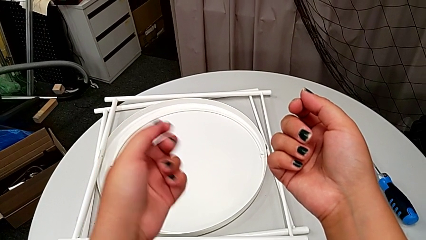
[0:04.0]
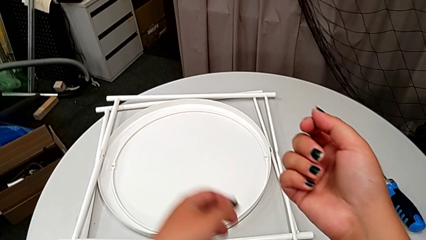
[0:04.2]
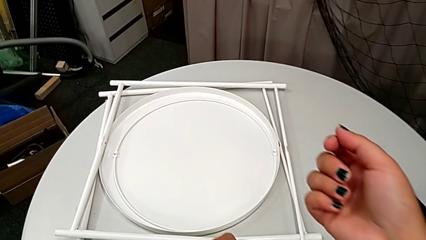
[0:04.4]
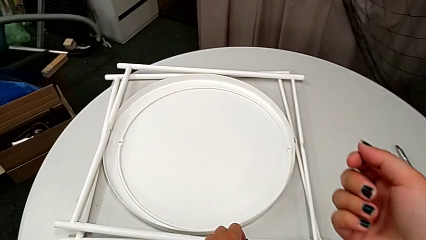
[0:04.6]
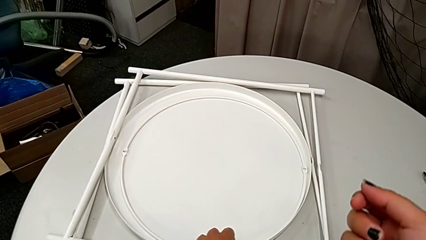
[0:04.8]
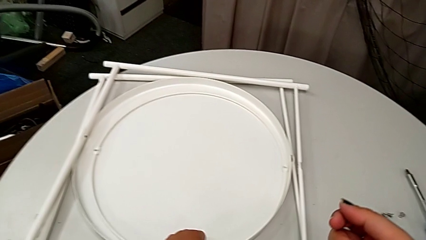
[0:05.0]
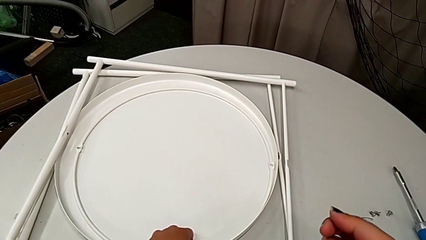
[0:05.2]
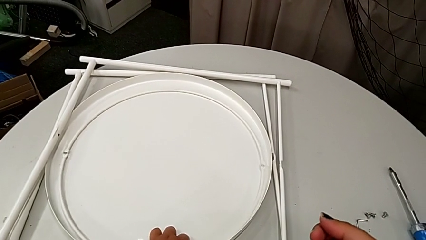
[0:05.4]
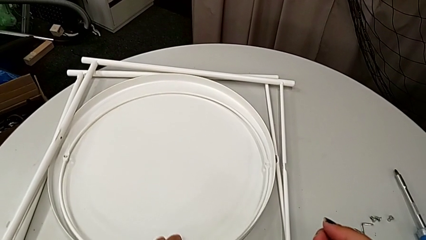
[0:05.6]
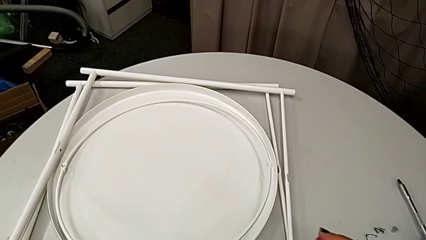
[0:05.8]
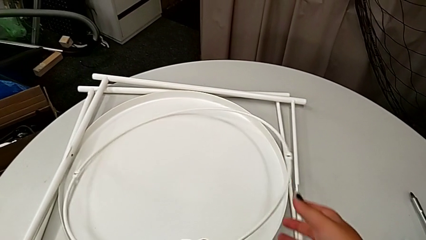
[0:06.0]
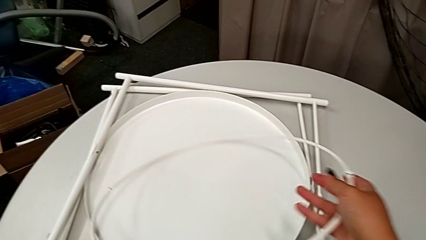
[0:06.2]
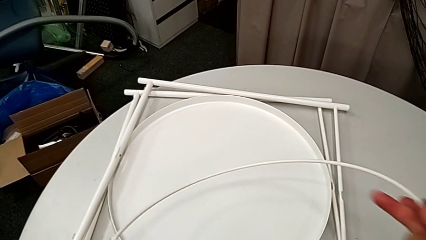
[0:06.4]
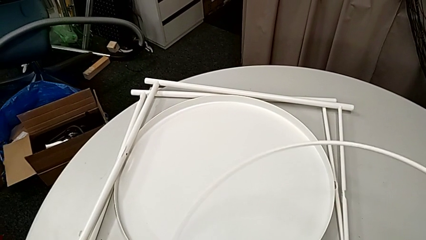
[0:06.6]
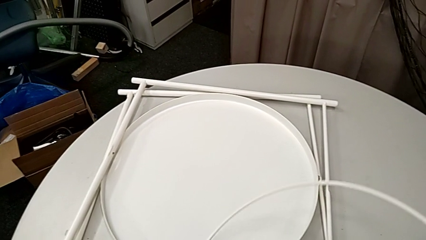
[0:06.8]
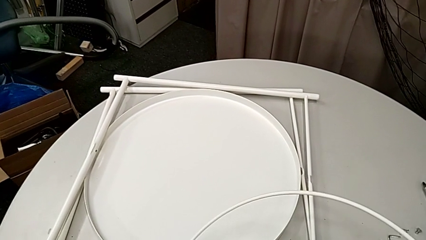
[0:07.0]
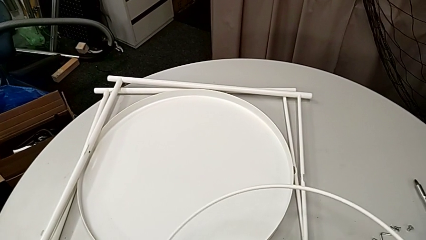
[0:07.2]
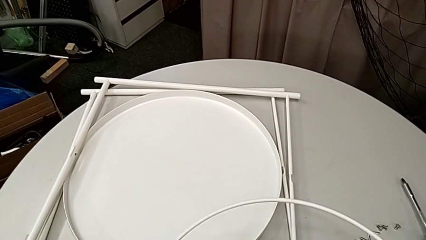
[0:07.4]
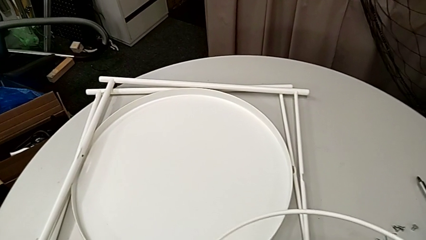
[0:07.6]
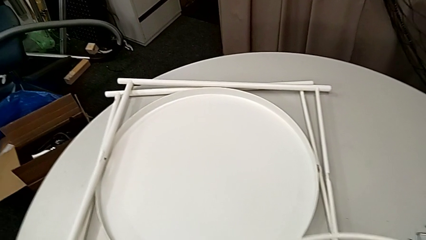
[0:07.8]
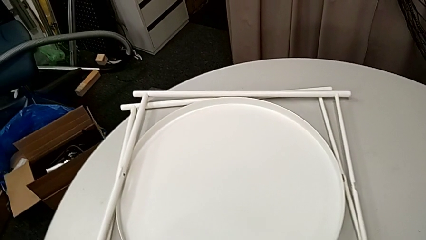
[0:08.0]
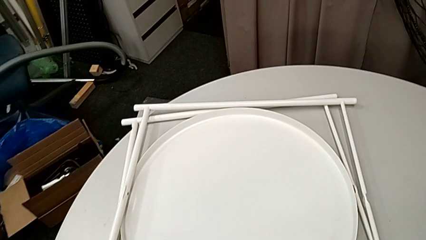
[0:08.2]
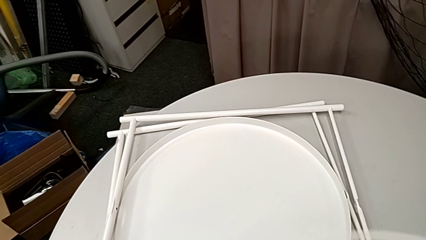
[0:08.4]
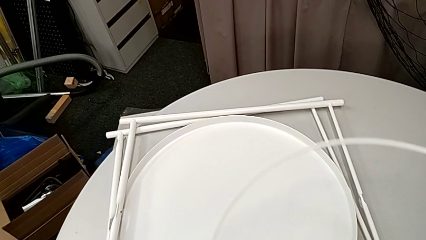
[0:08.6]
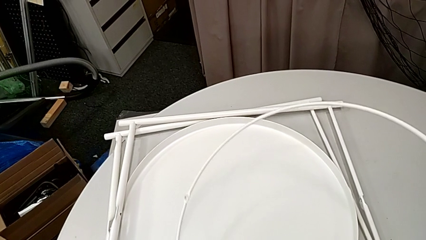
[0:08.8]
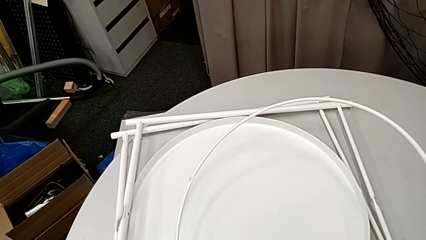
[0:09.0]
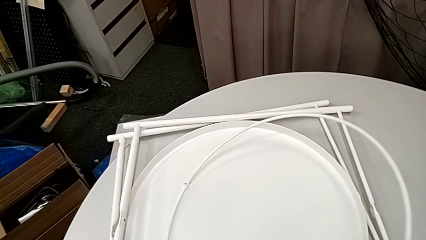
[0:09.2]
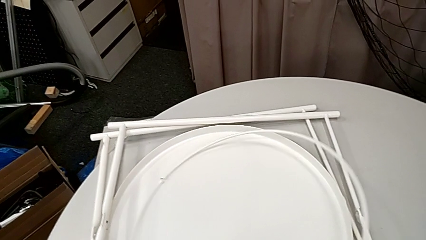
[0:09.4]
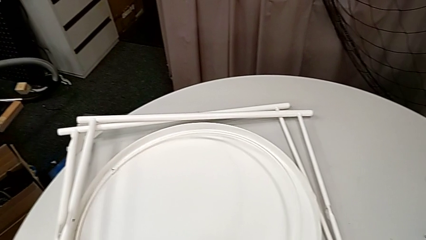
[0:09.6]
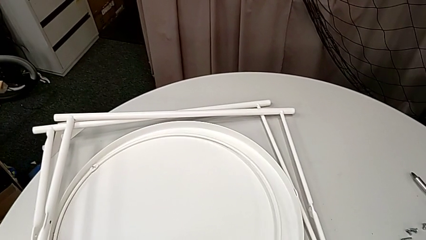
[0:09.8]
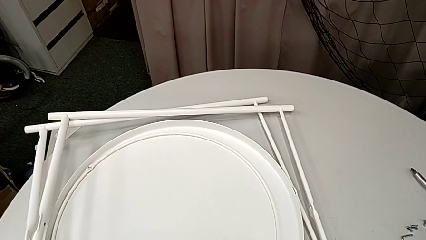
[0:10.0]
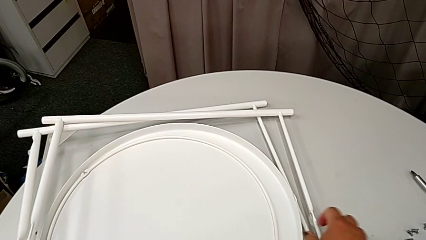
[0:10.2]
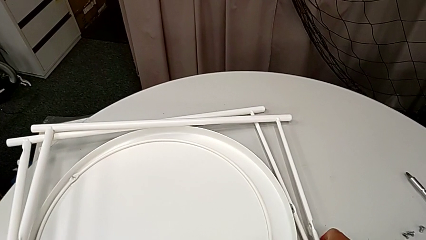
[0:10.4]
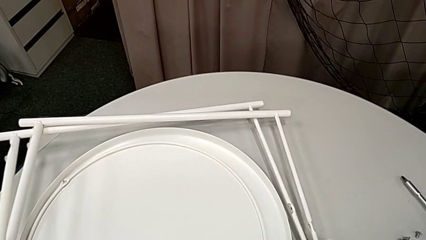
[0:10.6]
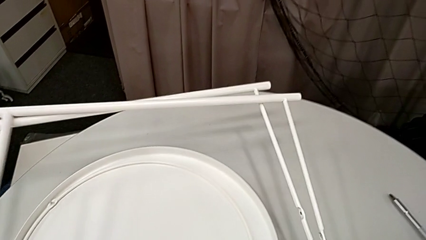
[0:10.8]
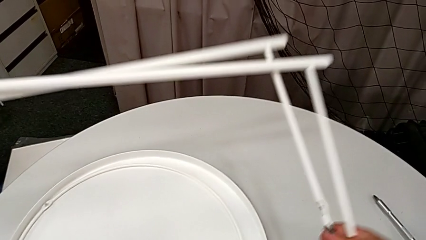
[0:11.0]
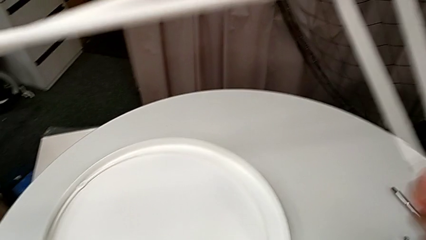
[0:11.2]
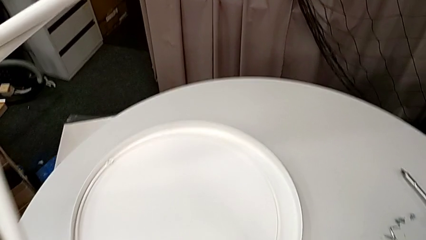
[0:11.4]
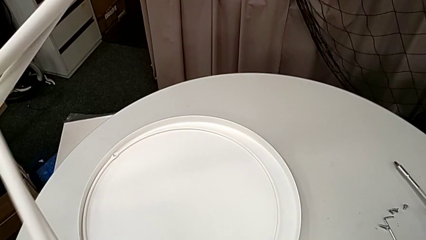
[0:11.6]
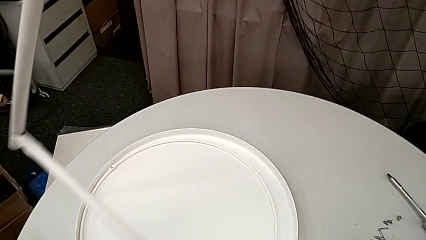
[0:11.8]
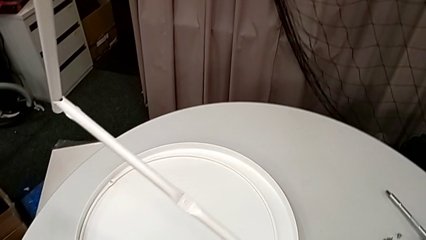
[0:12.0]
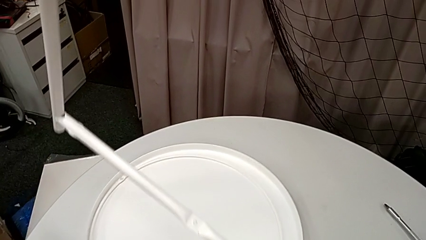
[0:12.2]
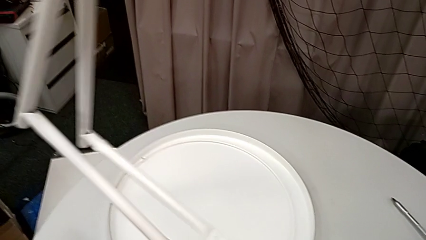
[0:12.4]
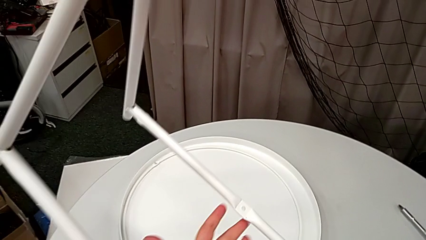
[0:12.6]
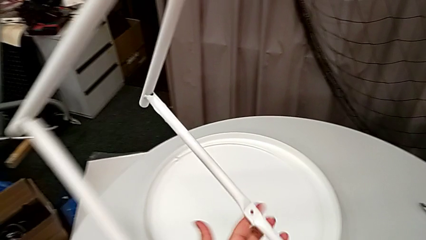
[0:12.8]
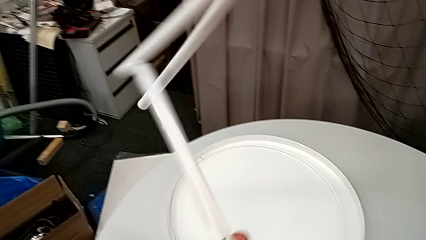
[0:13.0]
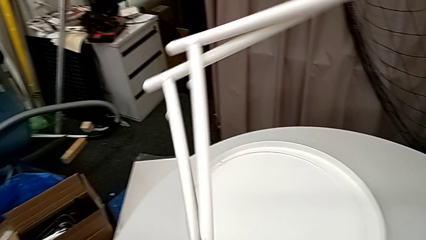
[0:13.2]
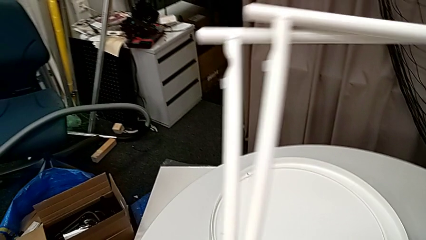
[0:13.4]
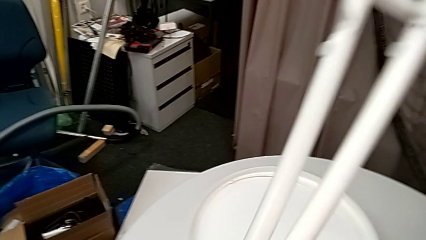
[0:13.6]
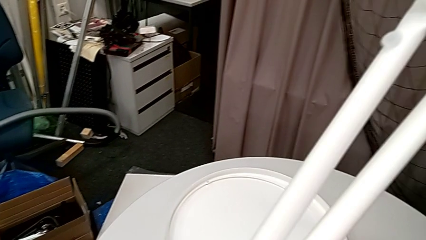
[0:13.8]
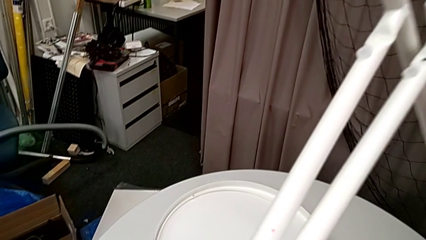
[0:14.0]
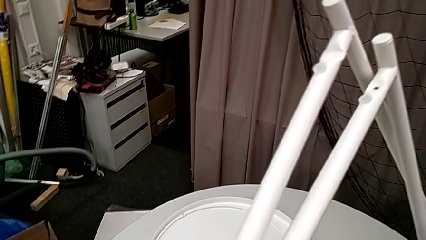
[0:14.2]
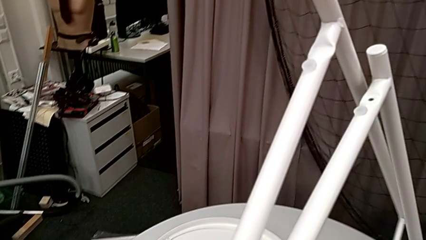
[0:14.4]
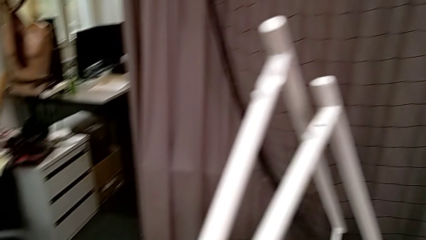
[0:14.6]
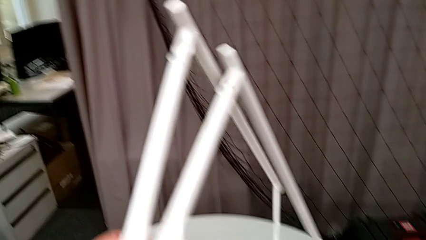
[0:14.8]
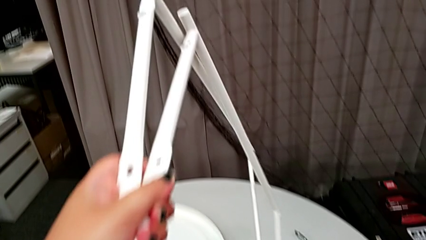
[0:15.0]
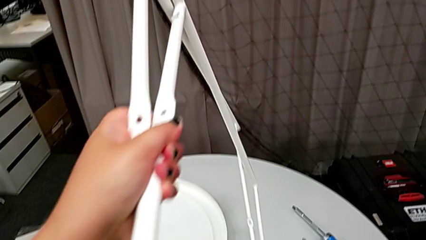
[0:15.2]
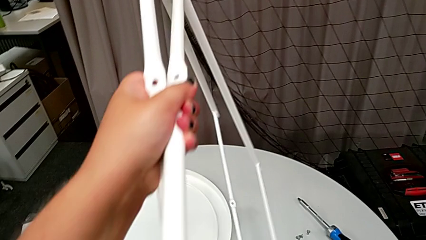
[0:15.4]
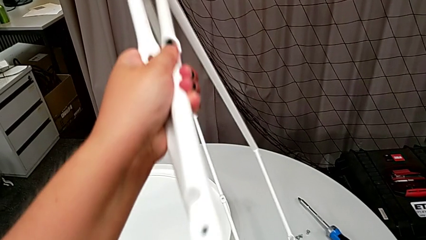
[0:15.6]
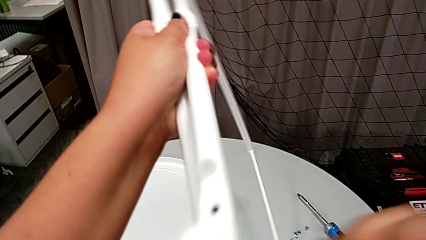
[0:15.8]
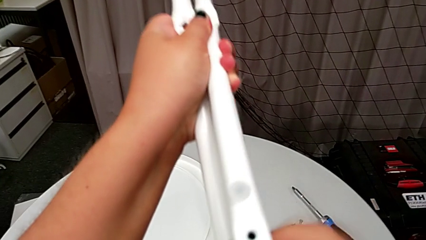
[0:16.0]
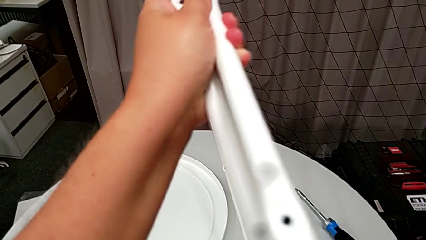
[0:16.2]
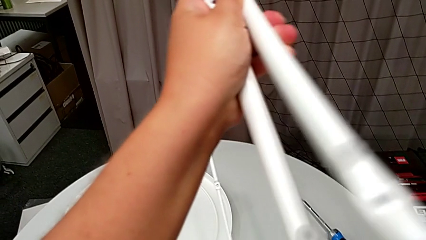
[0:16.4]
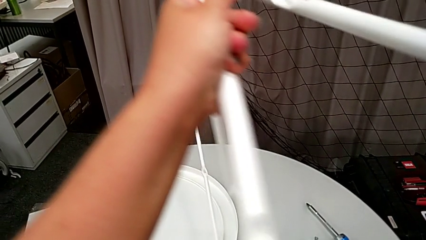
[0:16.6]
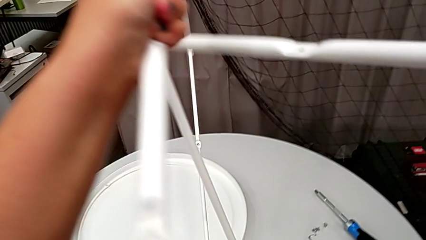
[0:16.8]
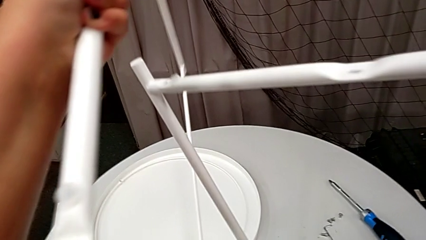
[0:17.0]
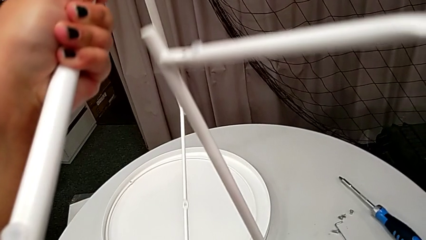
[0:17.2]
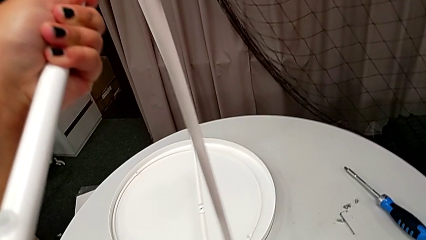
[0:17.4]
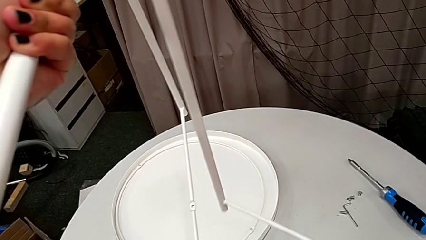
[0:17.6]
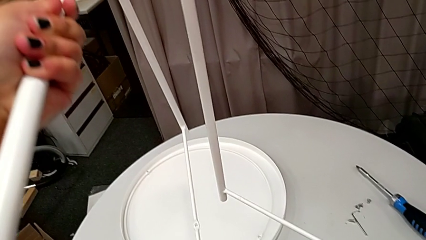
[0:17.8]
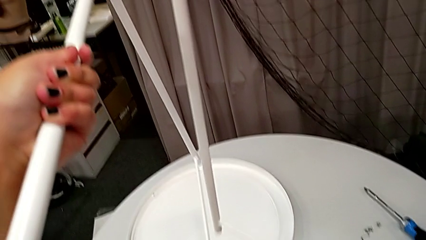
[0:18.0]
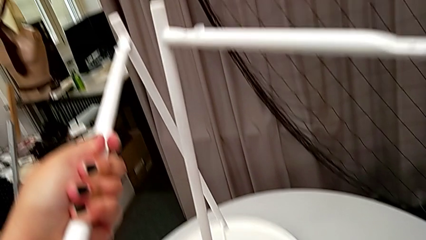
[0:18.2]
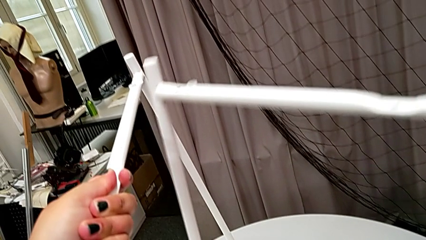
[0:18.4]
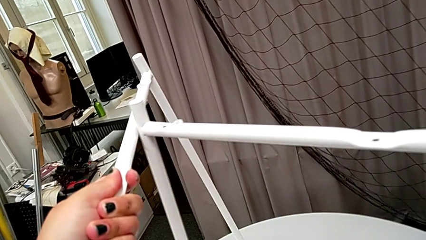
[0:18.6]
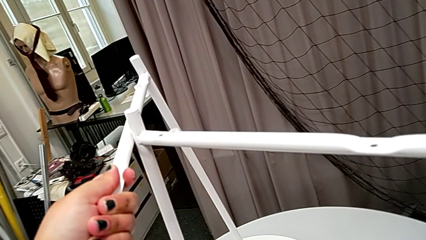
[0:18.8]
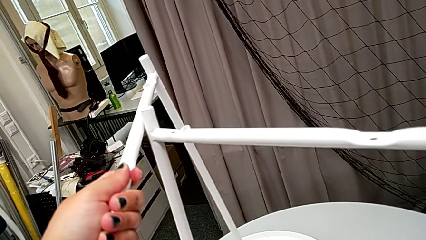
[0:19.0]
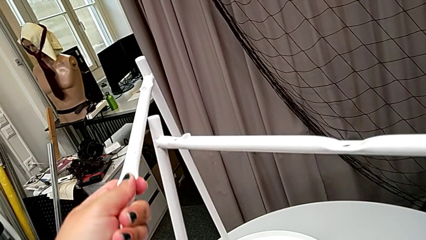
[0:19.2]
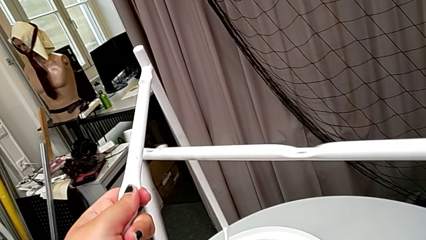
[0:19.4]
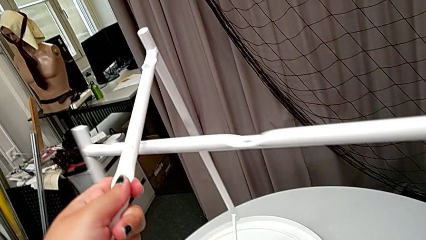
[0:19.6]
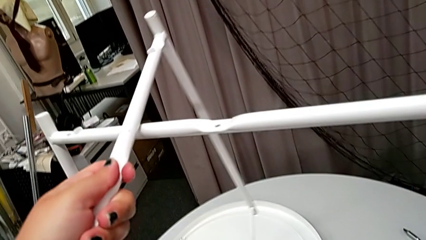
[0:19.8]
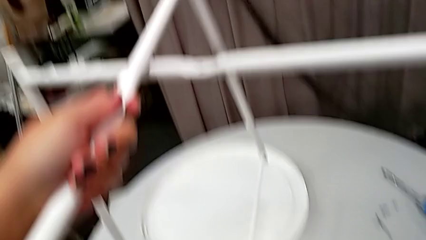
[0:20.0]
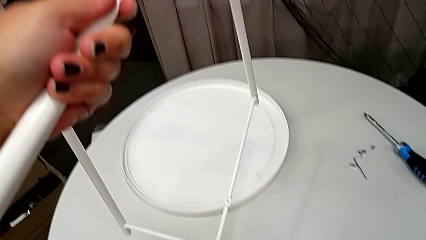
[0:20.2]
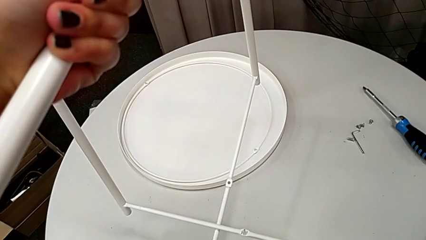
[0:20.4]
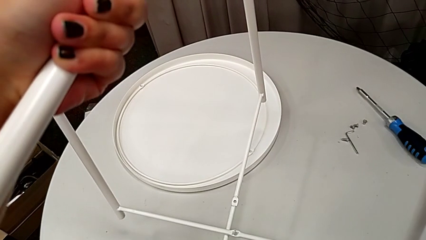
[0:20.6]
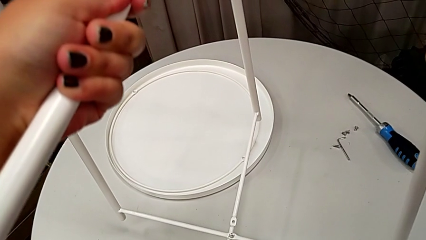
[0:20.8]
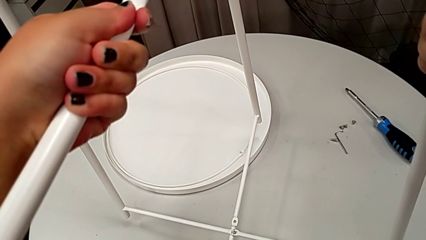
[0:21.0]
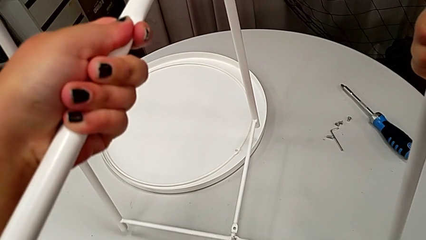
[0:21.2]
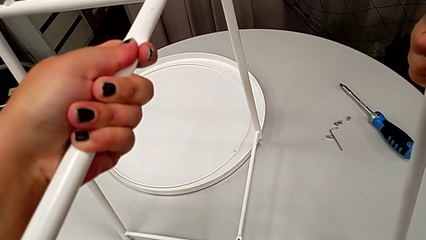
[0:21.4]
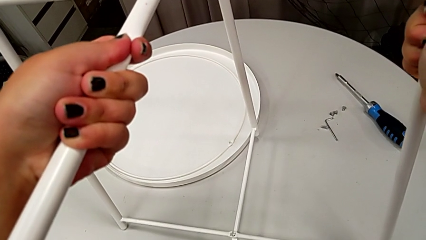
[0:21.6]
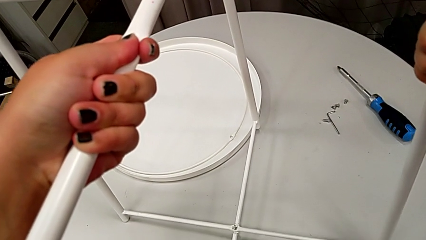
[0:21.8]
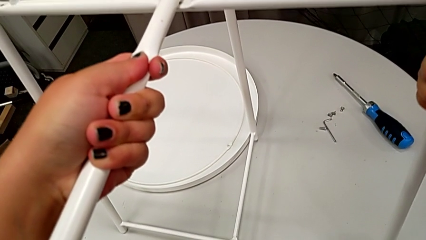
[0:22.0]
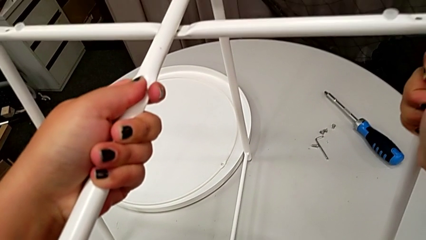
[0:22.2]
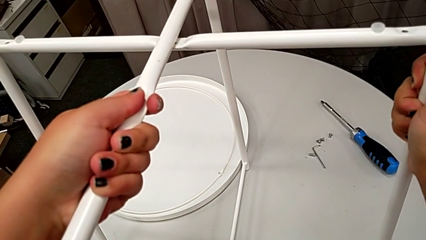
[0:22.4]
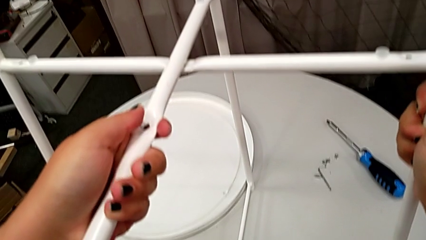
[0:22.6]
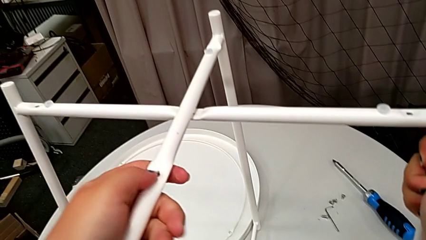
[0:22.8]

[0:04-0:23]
The camera wearer is assembling the legs together. They wrongly grab and lift the circle, place it, grab the leg, lift it, rotate it, hold it, align it and place it.
